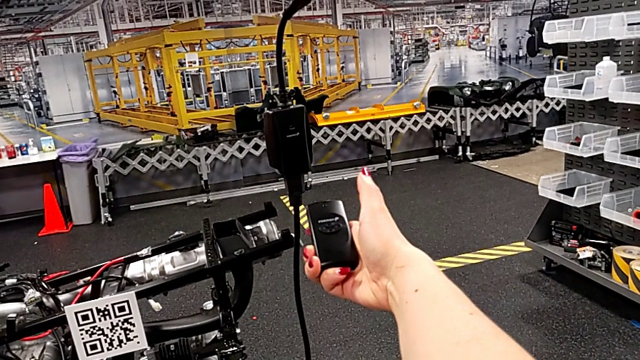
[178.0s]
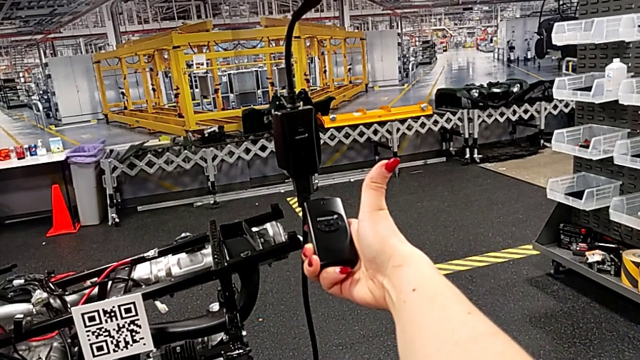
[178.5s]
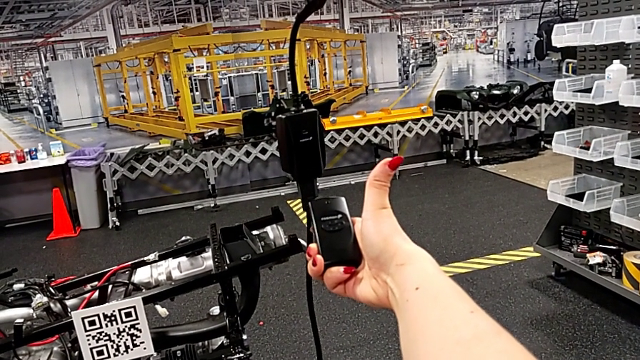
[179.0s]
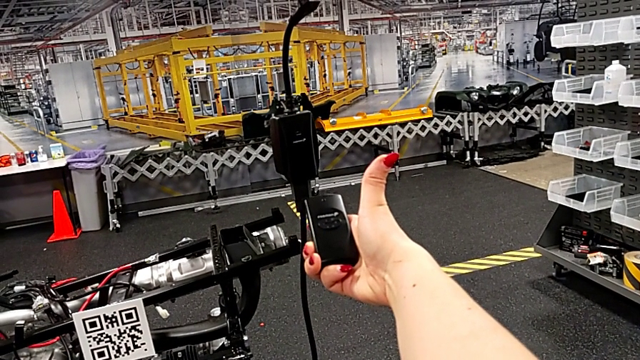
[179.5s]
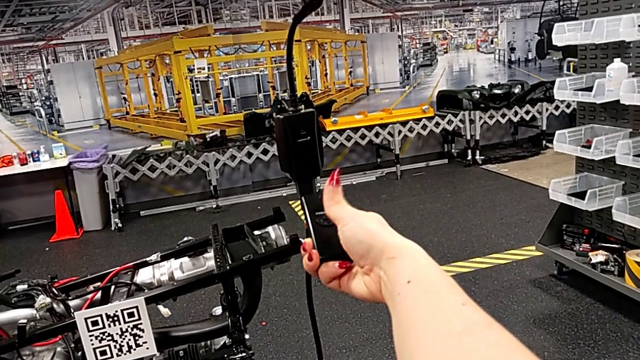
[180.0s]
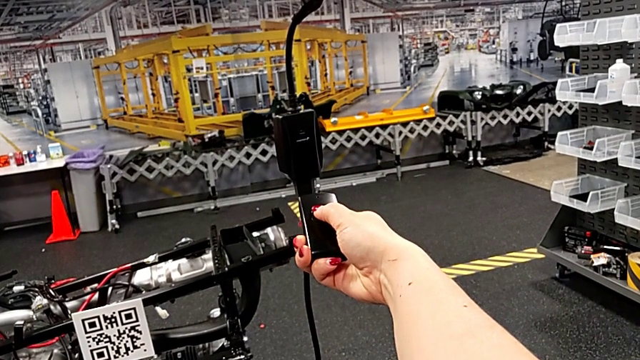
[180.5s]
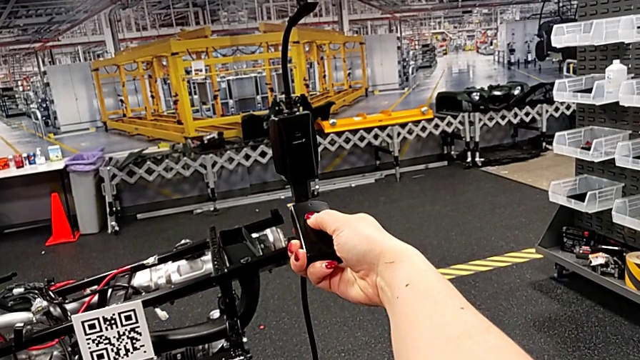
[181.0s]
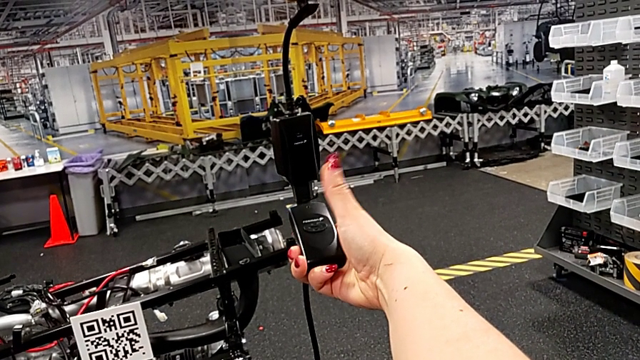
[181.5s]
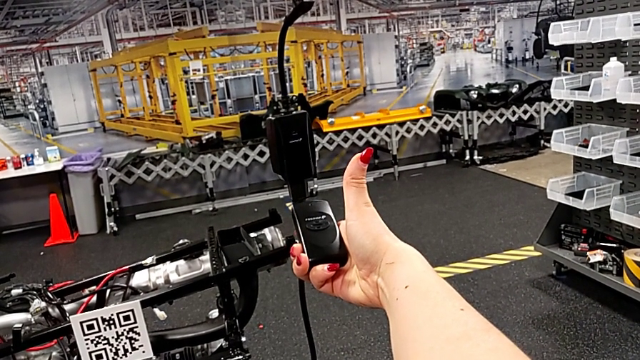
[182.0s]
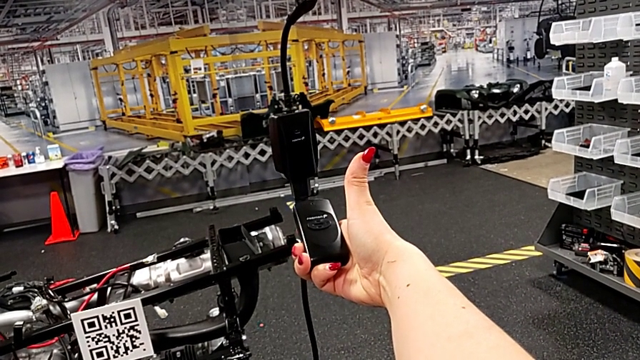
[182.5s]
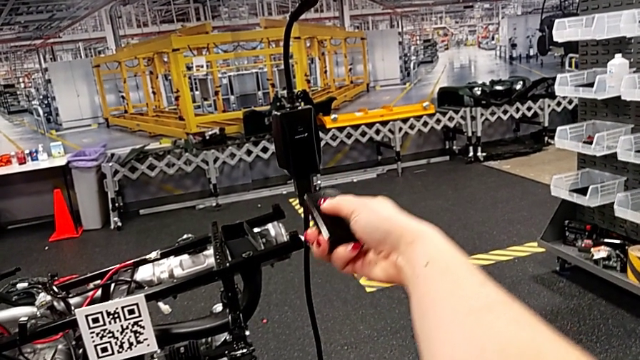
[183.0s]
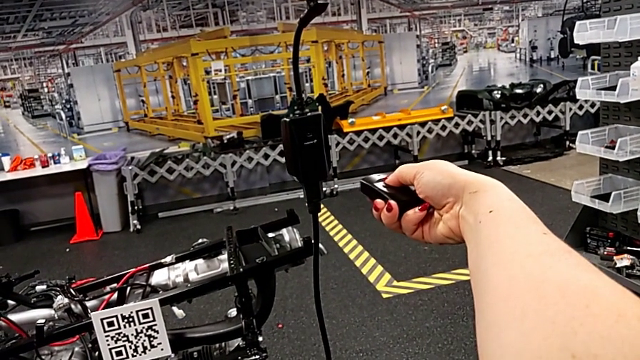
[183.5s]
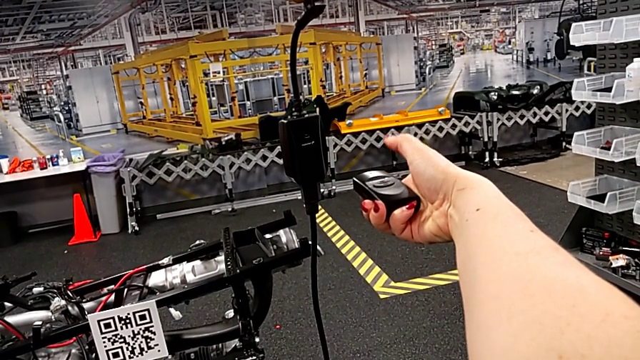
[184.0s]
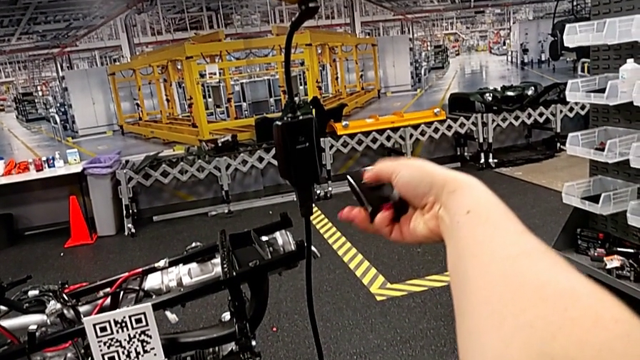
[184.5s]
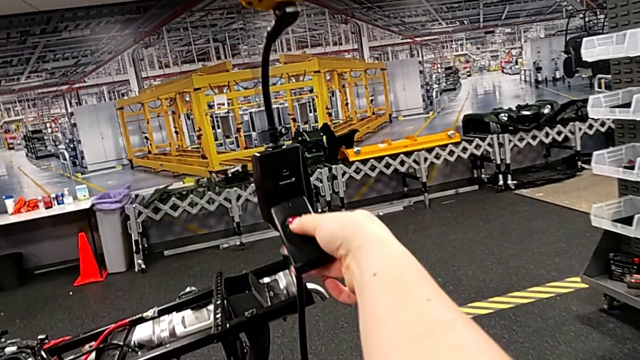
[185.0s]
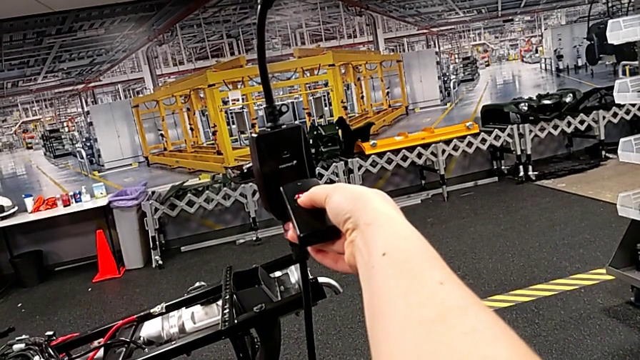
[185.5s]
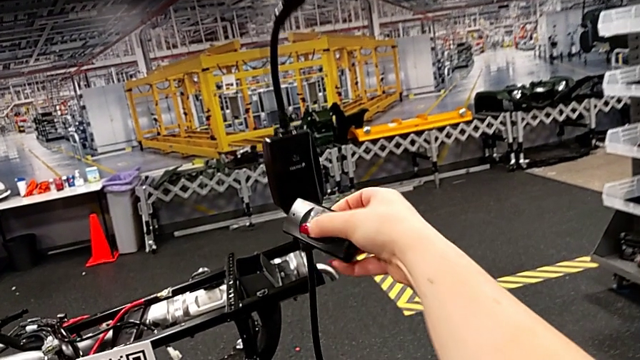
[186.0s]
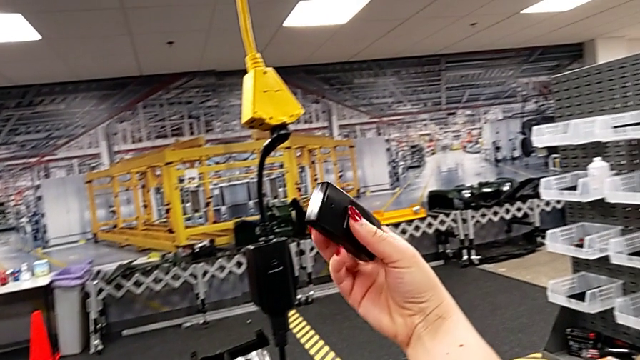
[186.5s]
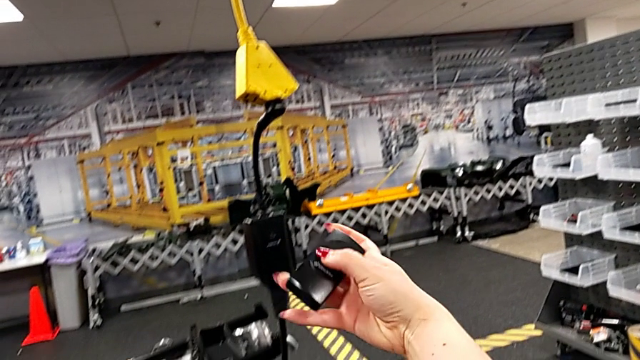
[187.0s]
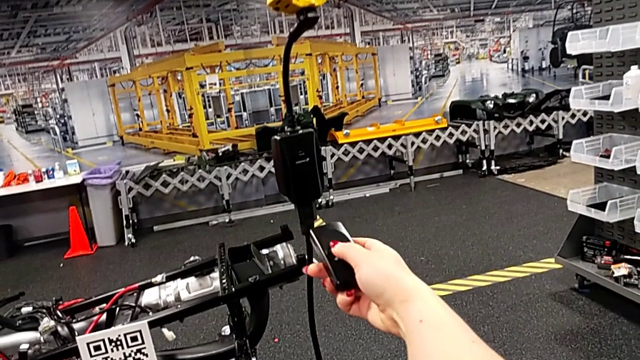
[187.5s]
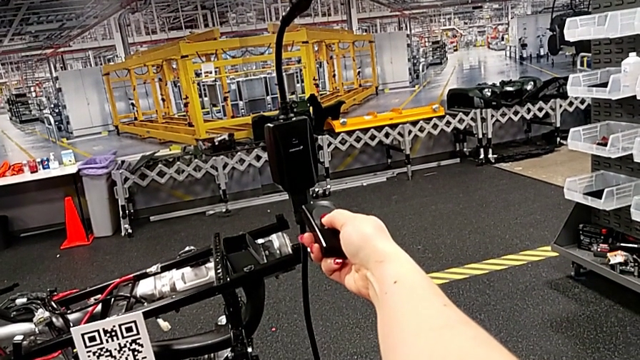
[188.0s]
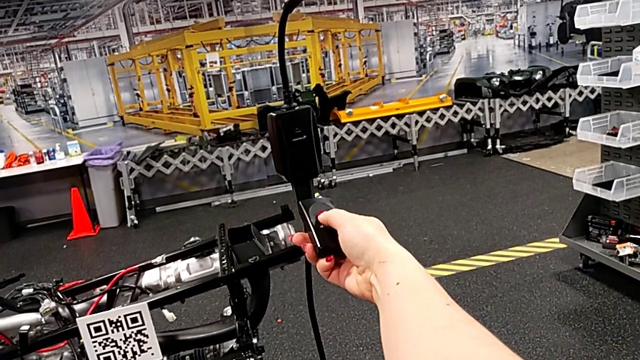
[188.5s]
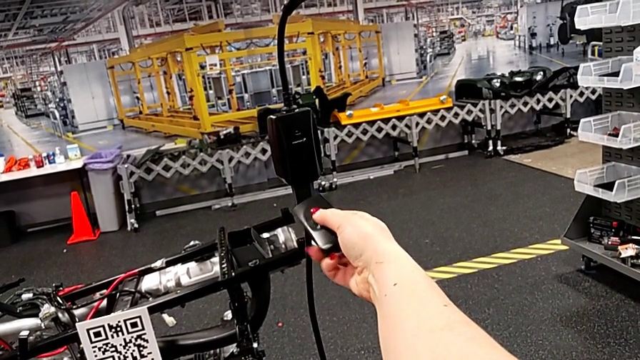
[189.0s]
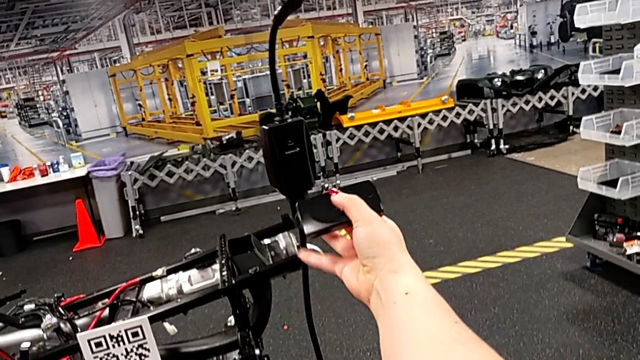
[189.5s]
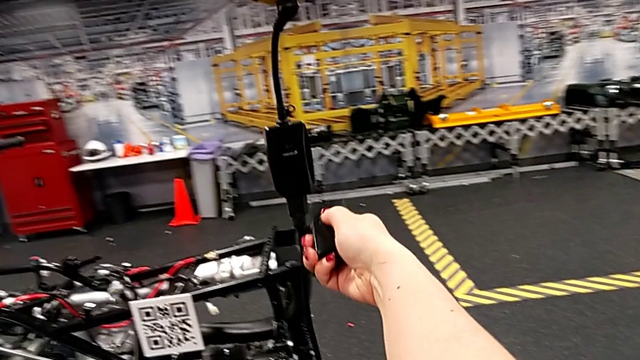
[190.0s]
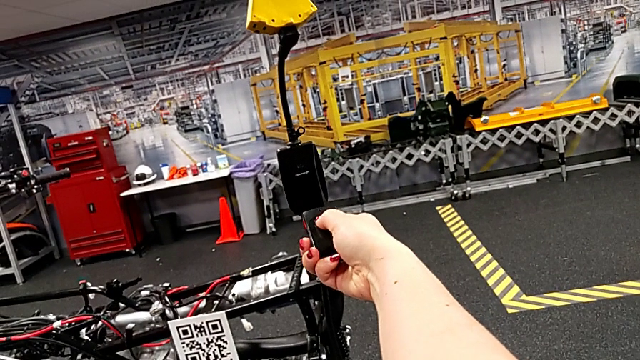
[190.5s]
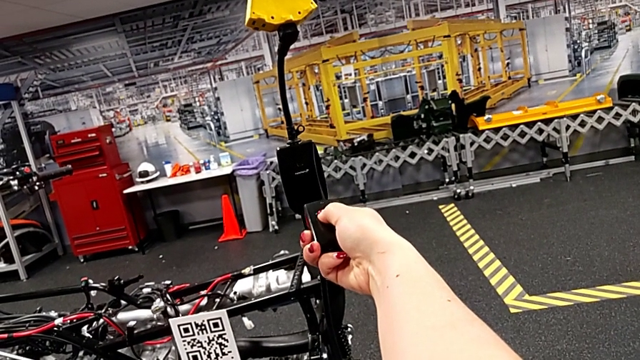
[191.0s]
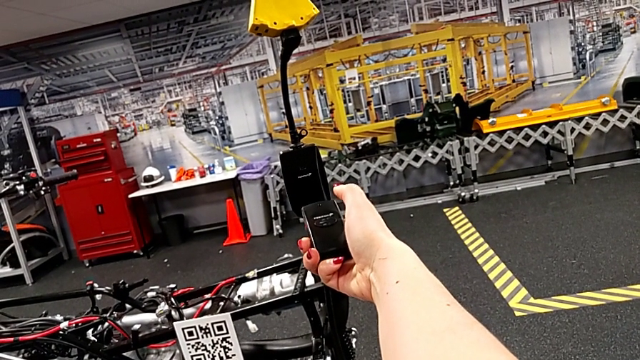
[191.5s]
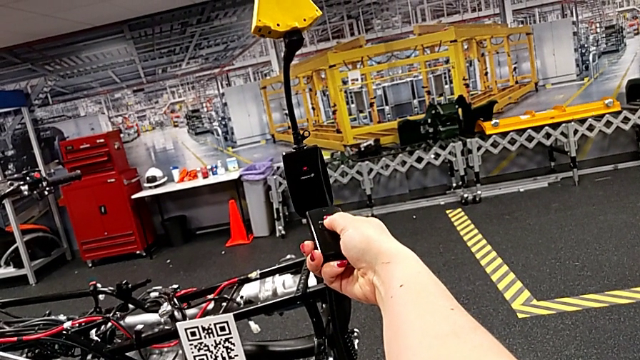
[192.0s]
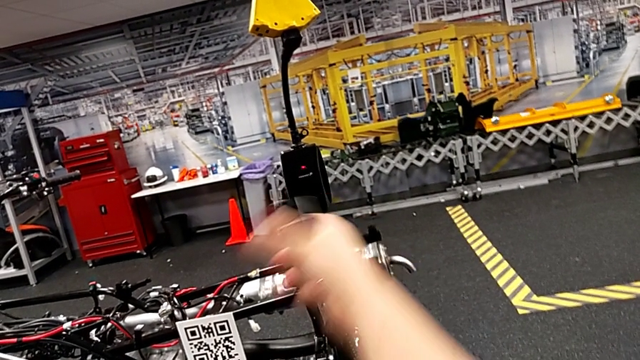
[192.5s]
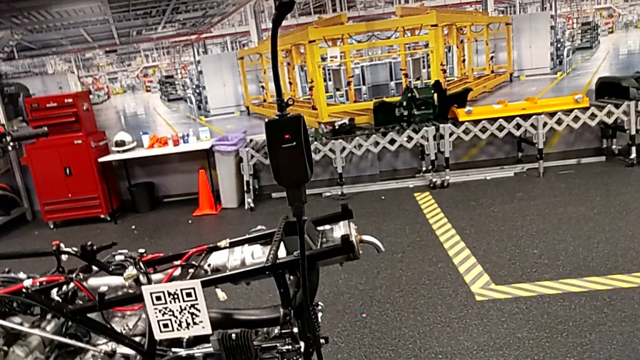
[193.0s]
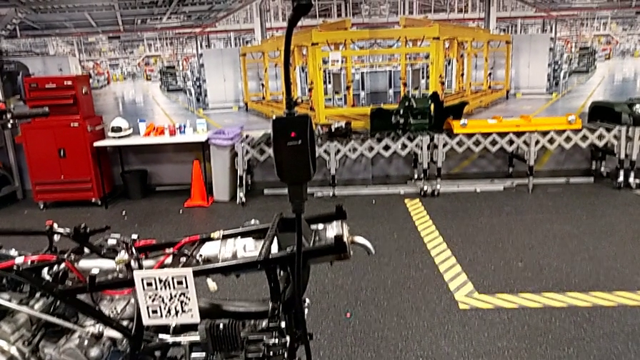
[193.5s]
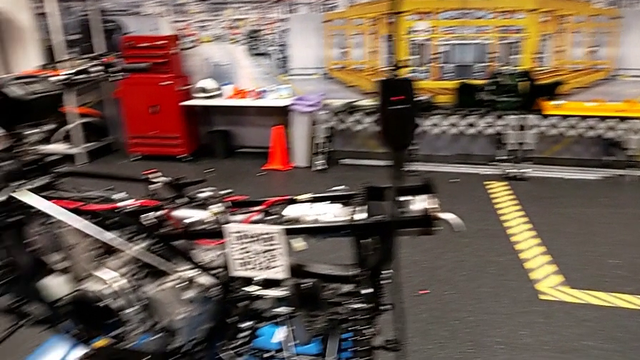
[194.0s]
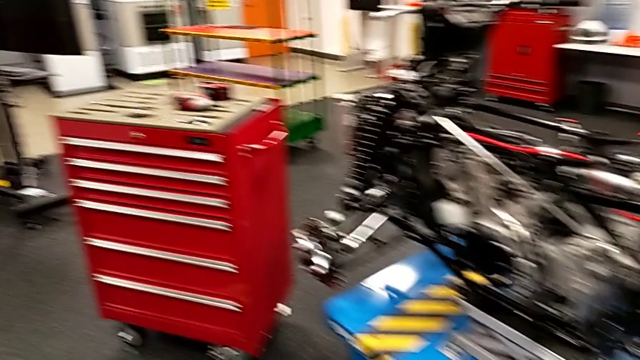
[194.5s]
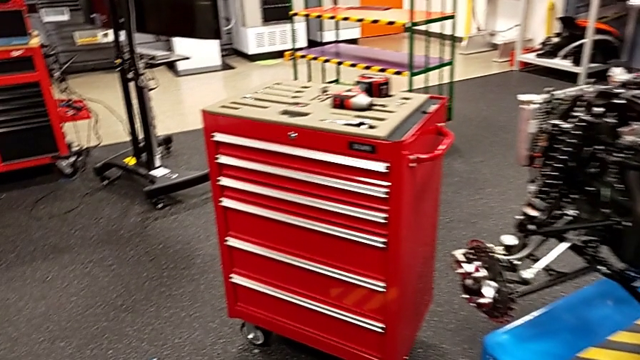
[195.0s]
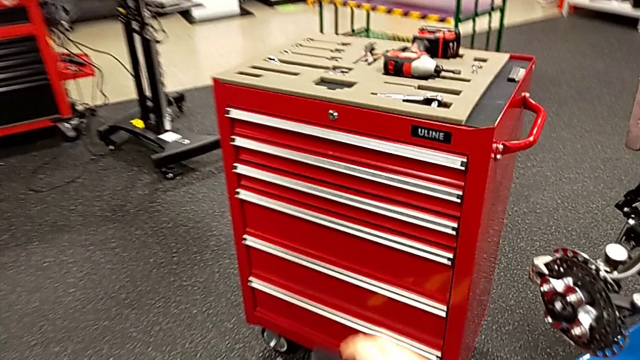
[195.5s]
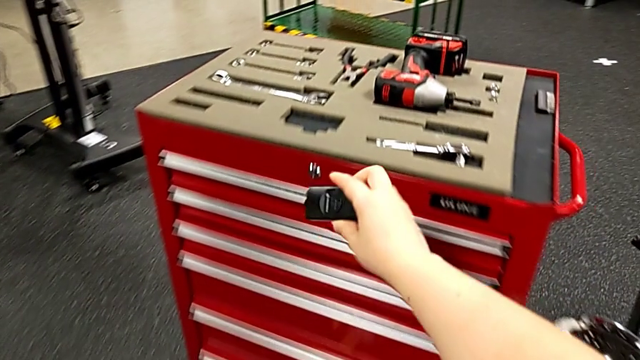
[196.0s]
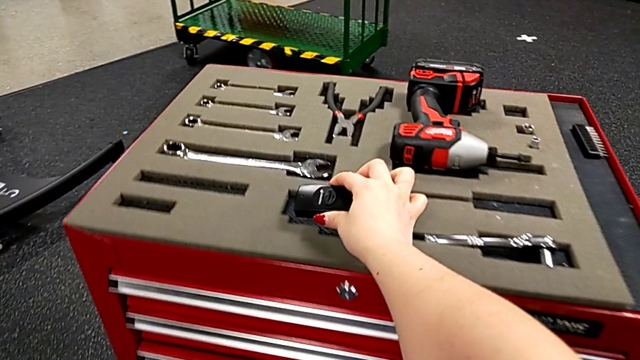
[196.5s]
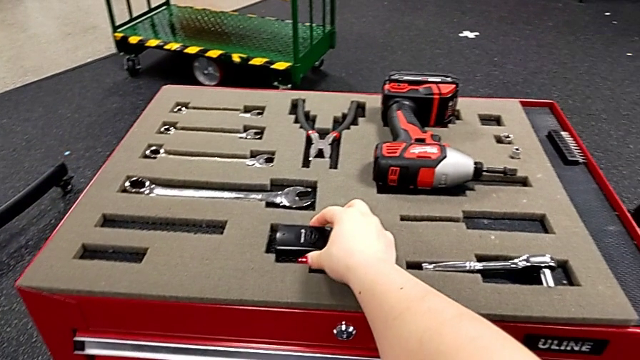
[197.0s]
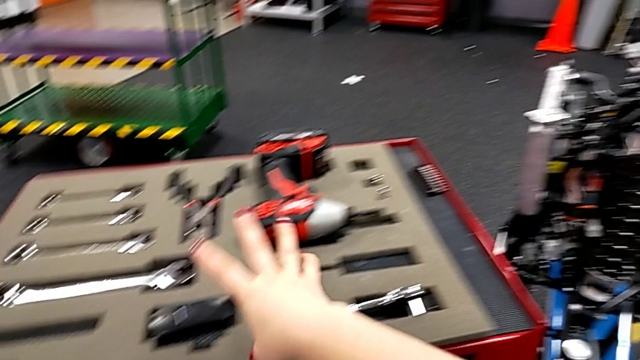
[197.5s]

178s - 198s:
The camera wearer is grabbing the bench used for quality control. They hold the quality control bench with the right hand, wrongly press the button three times, holding the quality control bench upside down, and flip the quality control bench. They wrongly press the button, holding the quality control bench upside down, flip the quality control bench, wrongly press the button, holding the quality control bench upside down, press the button and place the quality control bench.

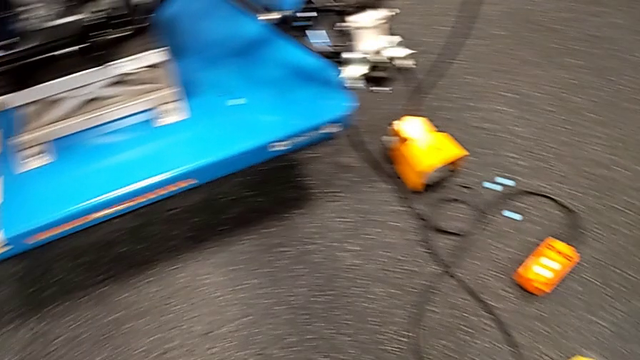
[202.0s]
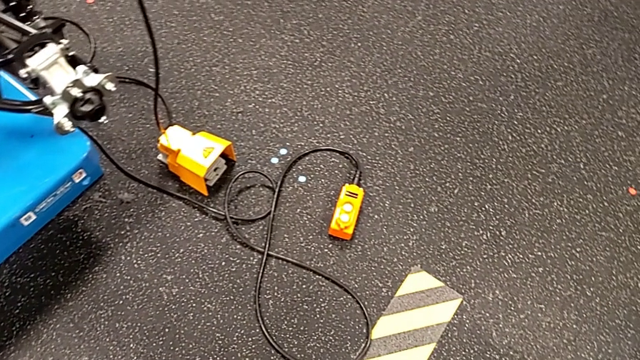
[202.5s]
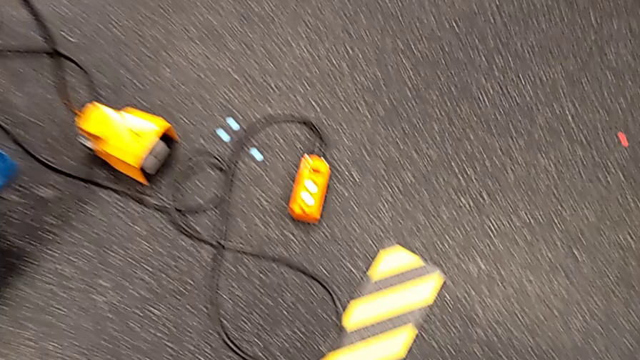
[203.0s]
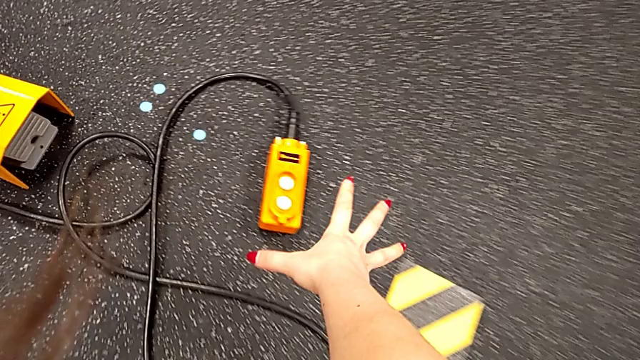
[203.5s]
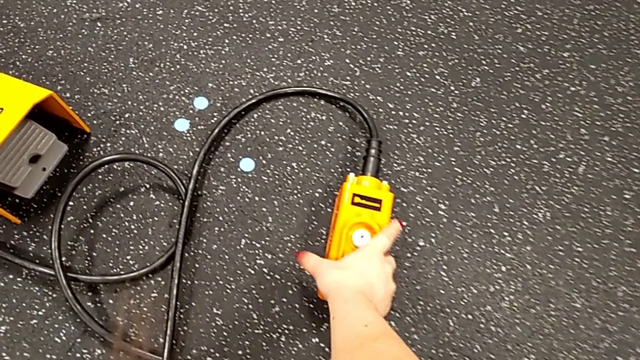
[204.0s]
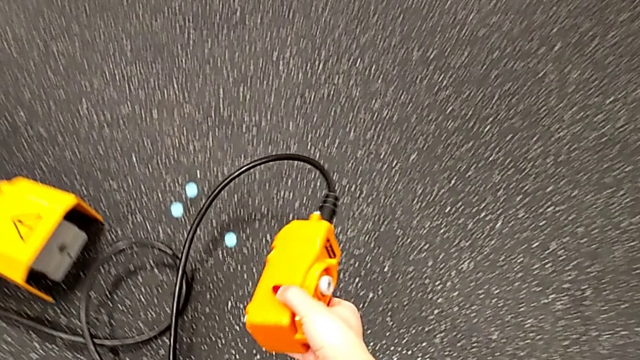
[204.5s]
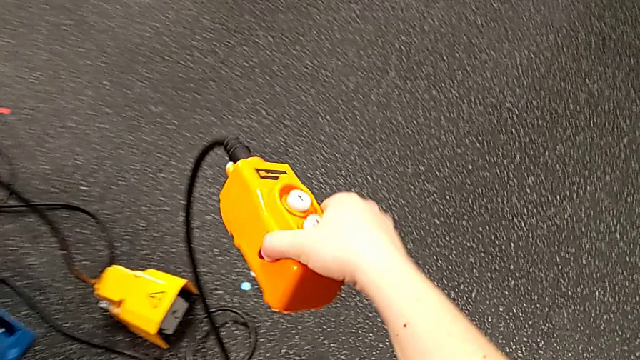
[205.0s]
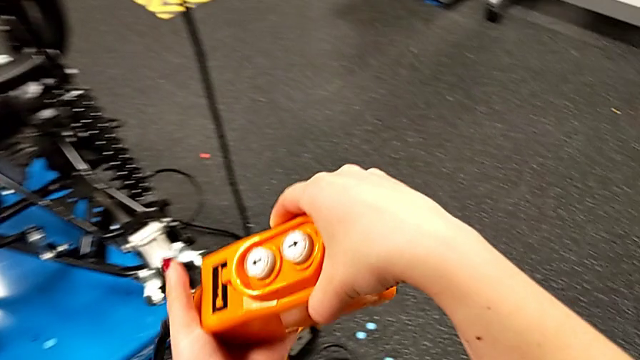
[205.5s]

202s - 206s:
The camera wearer is grabbing an orange remote to lift the ATV. They grab the remote.
